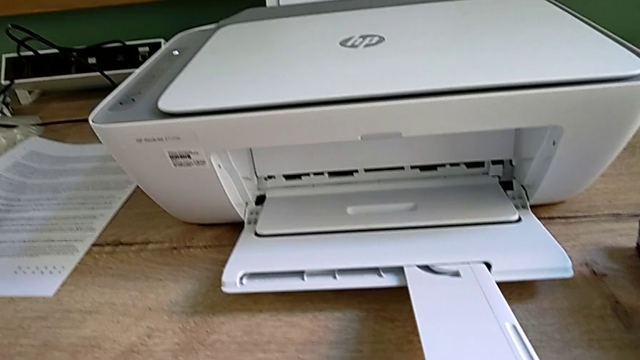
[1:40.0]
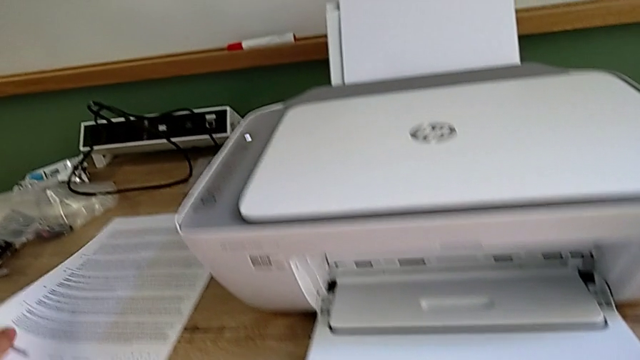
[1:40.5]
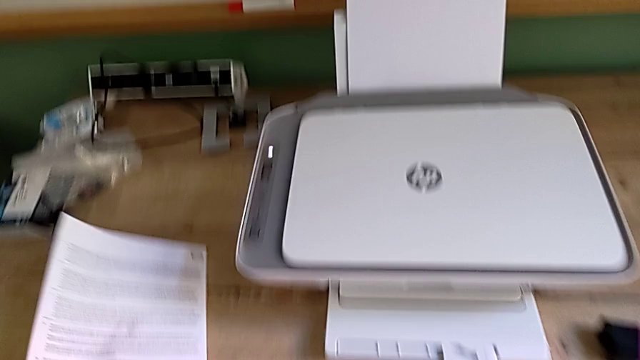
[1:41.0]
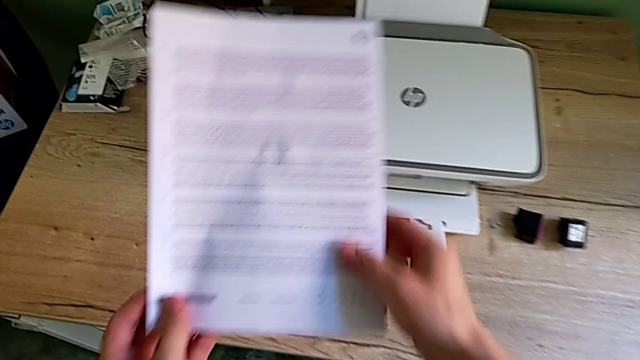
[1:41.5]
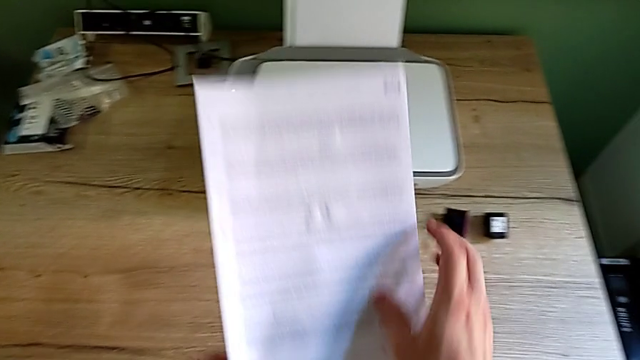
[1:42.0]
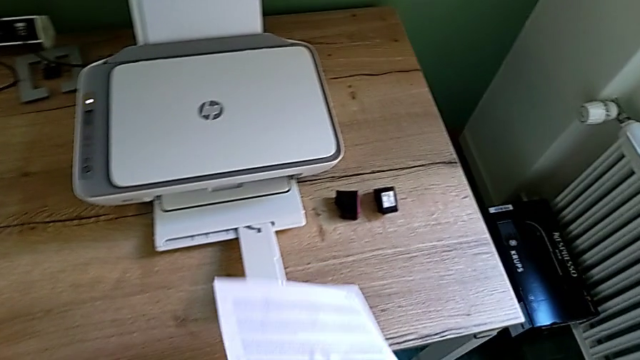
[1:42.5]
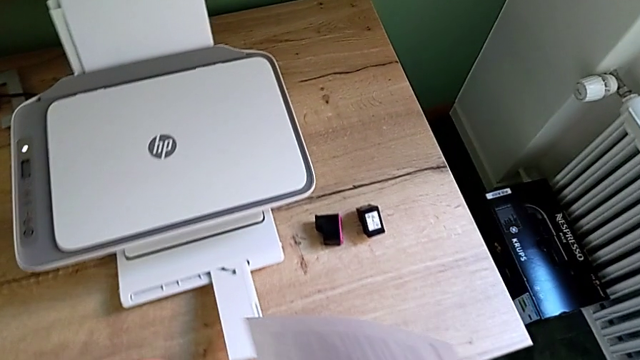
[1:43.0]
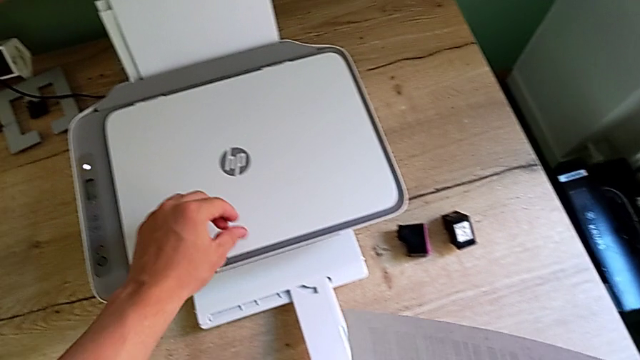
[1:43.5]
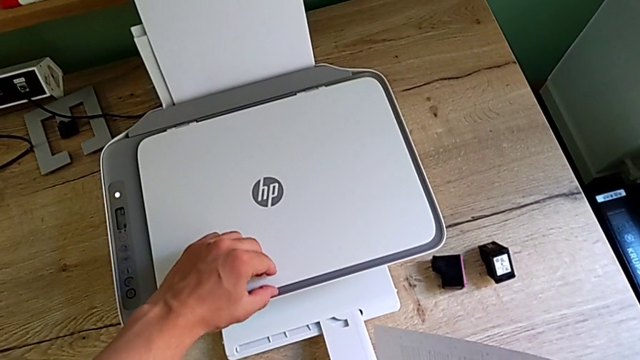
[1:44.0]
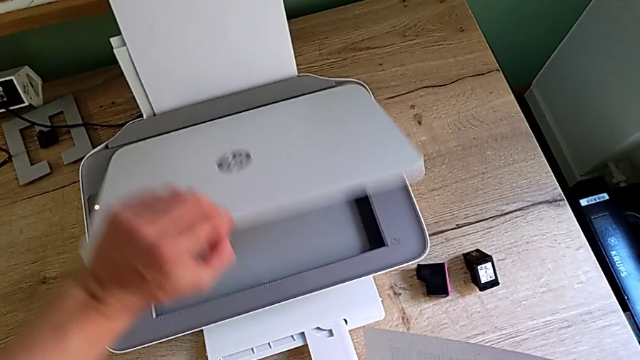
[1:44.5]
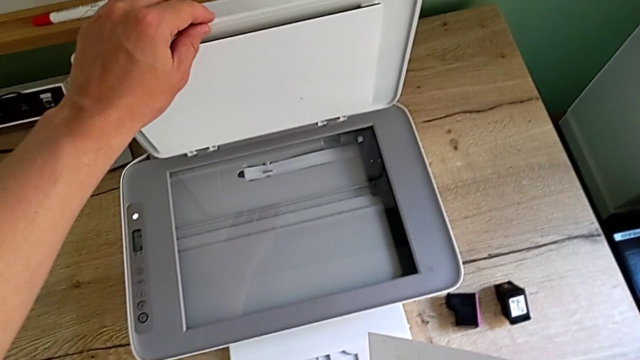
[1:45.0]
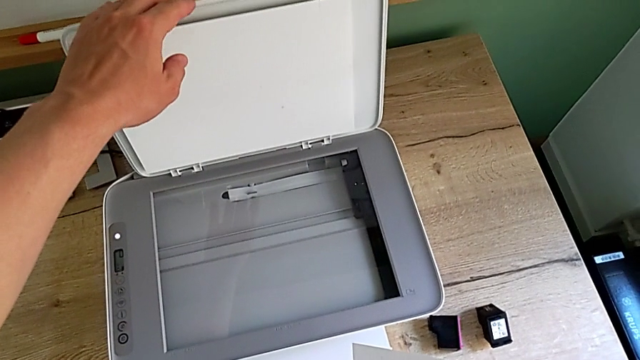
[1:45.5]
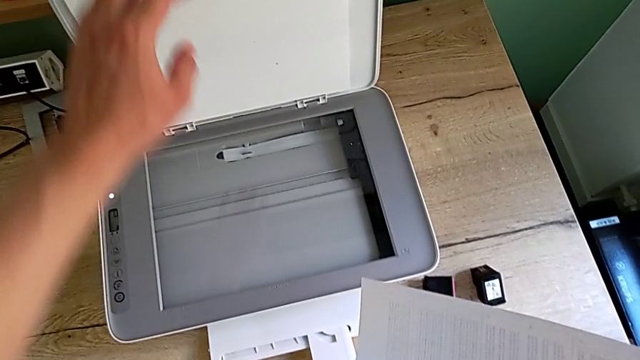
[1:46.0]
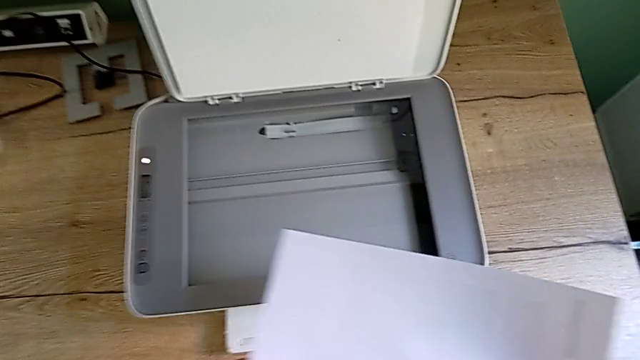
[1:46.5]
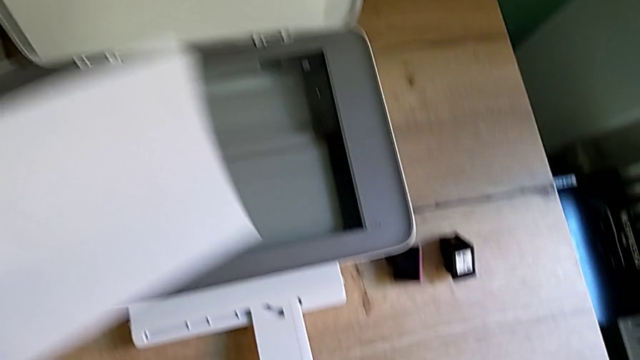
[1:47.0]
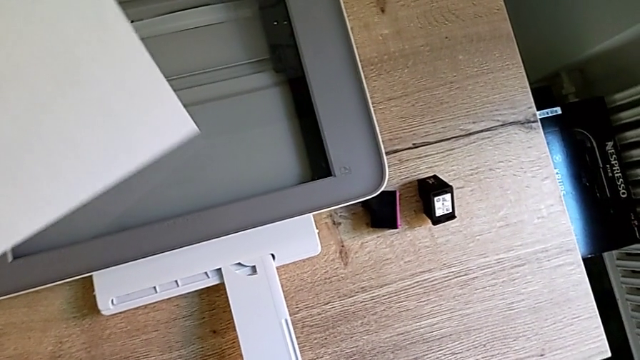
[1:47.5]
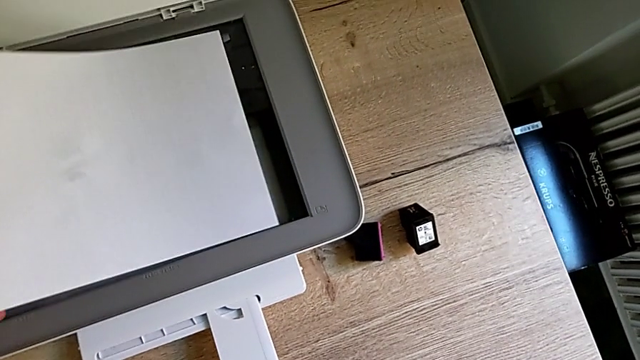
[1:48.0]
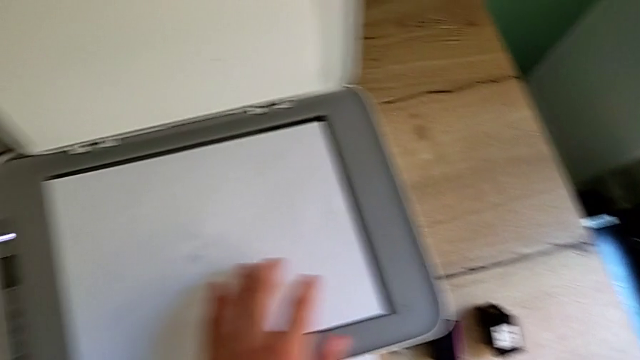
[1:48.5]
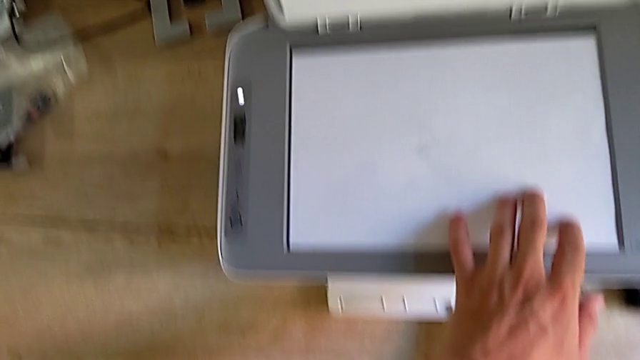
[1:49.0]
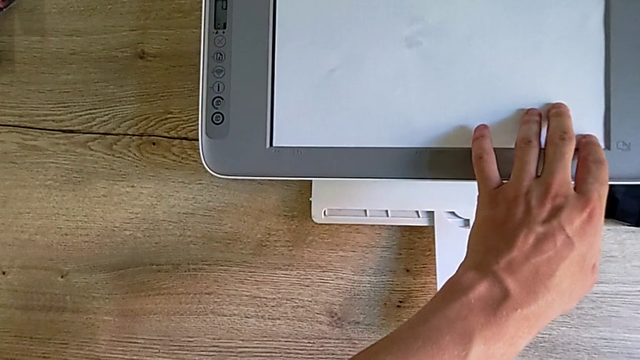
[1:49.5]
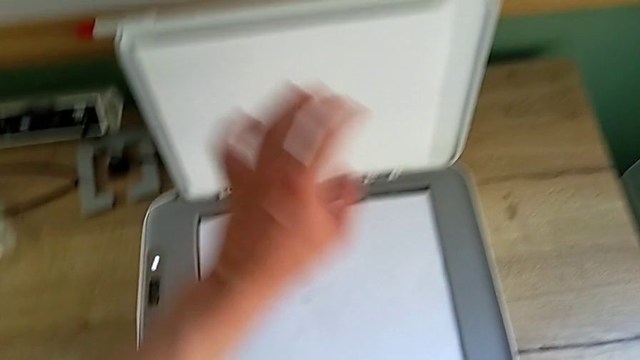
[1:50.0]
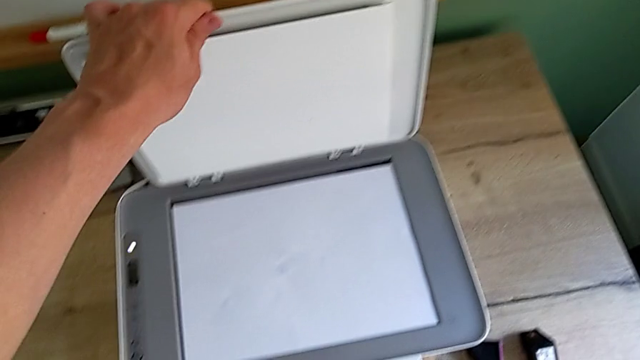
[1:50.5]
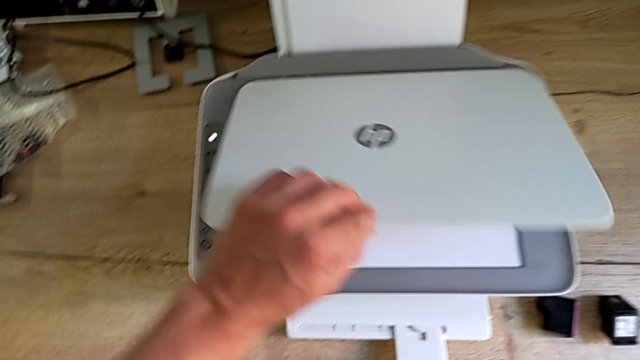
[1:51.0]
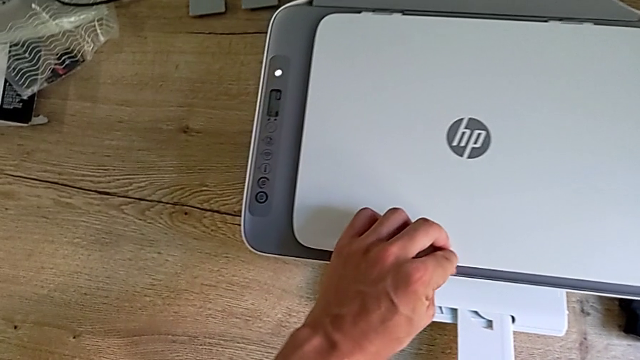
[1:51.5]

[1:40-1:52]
The camera wearer is making a black and white photocopy. They lift the paper stack, grab it, open the copy gate, place the paper stack and close the copy gate.

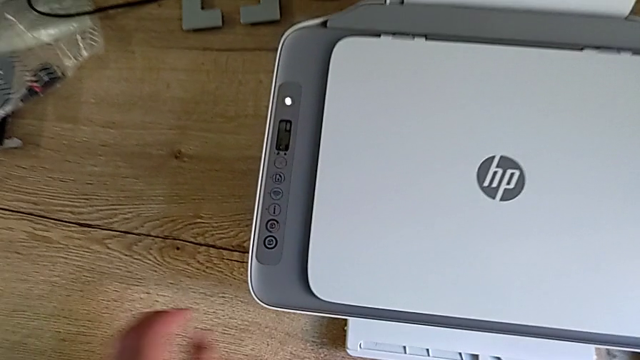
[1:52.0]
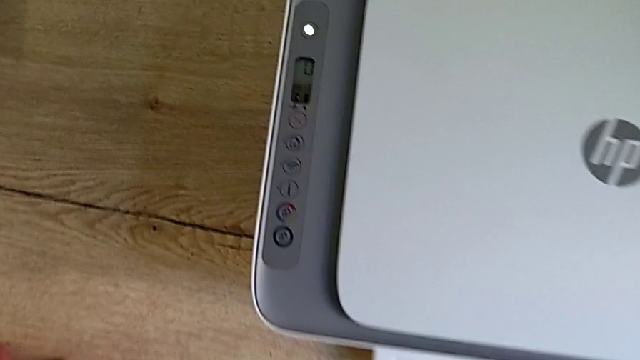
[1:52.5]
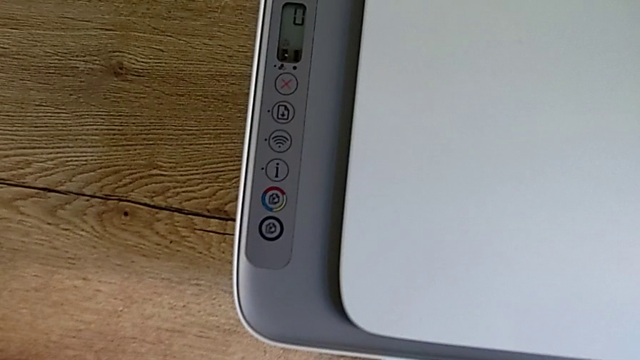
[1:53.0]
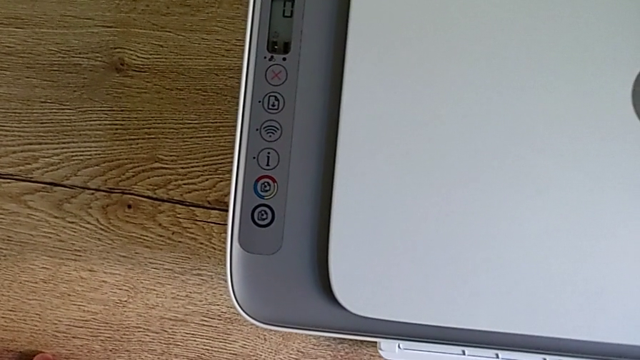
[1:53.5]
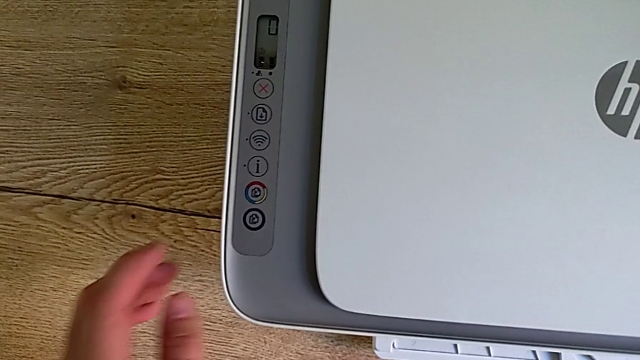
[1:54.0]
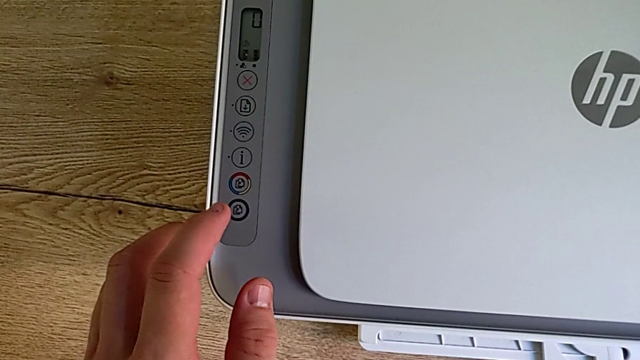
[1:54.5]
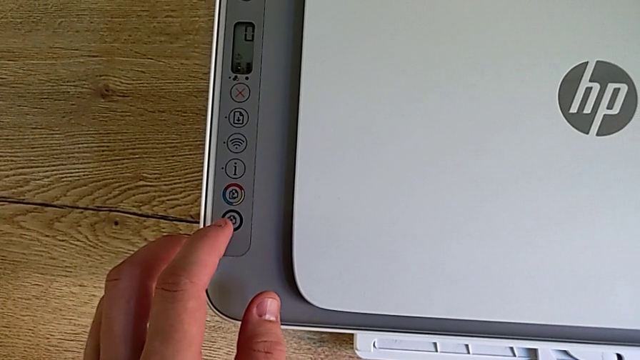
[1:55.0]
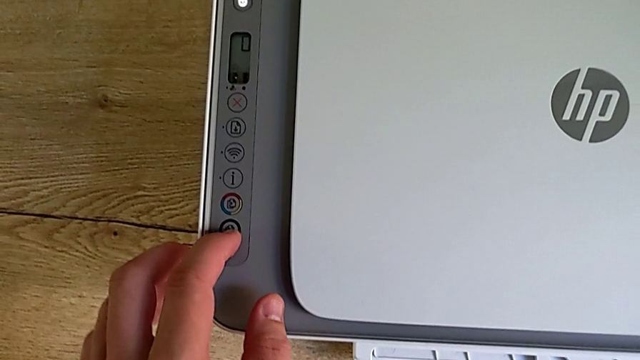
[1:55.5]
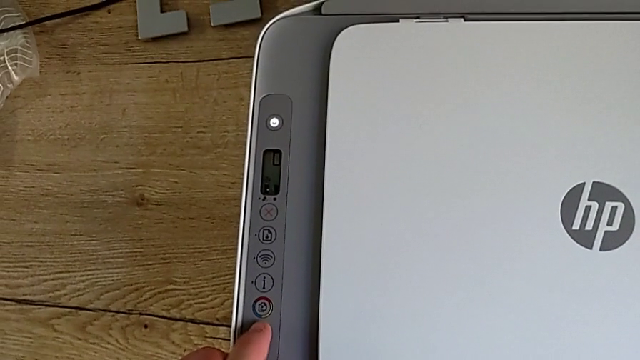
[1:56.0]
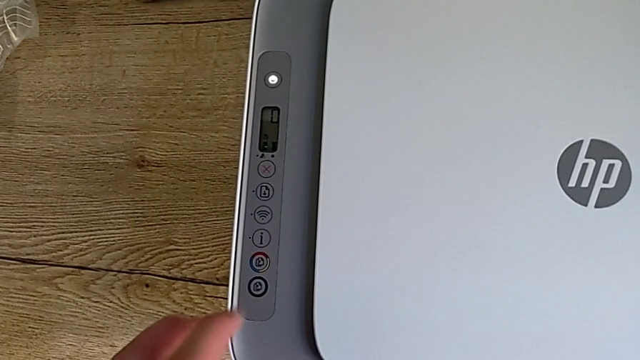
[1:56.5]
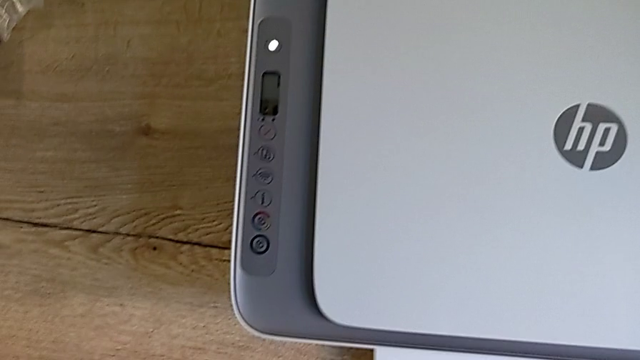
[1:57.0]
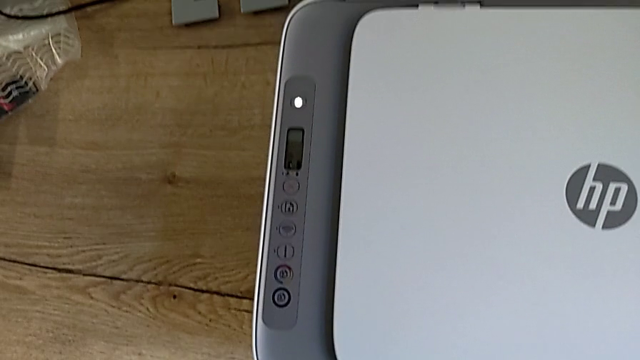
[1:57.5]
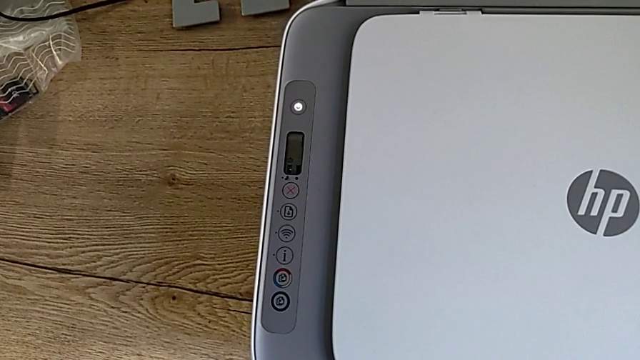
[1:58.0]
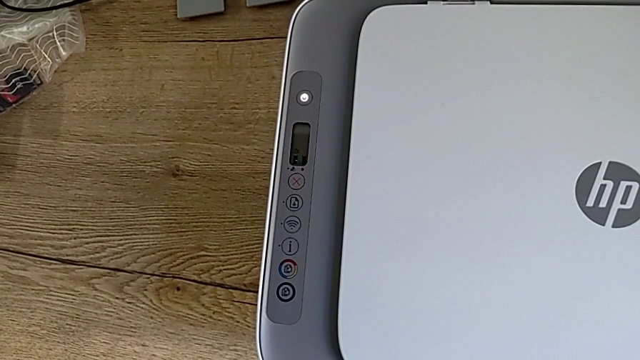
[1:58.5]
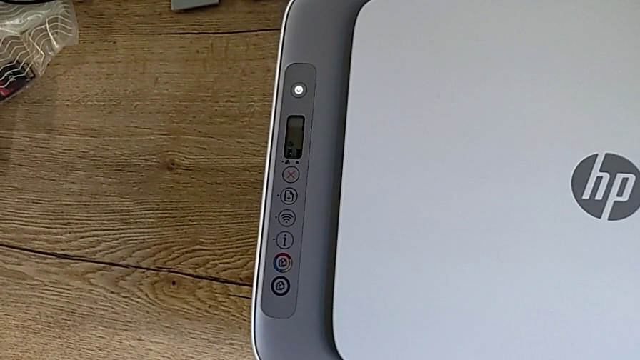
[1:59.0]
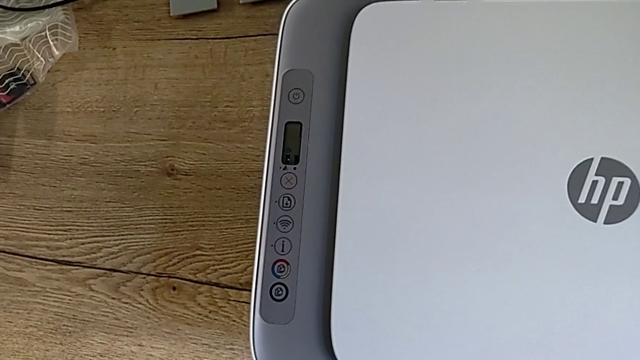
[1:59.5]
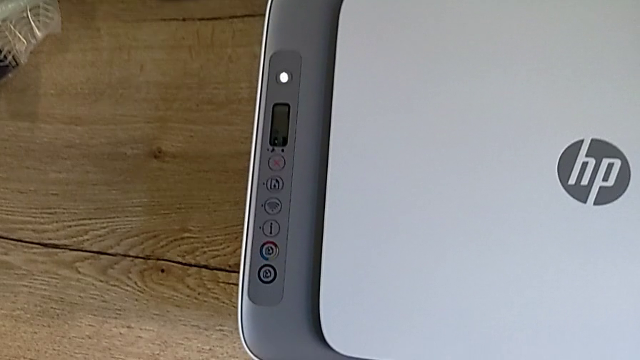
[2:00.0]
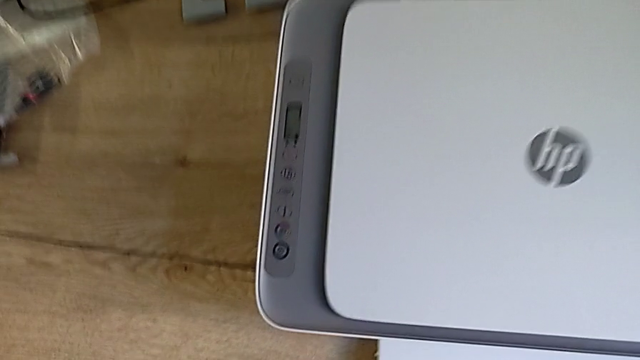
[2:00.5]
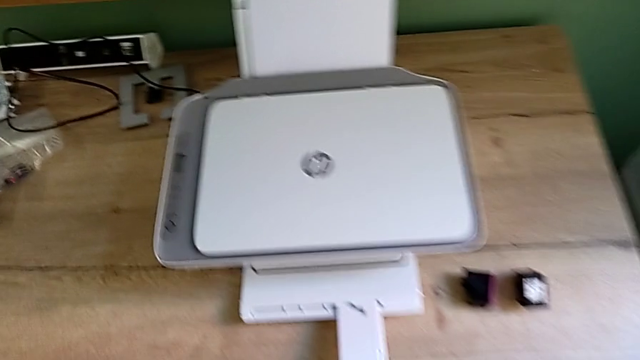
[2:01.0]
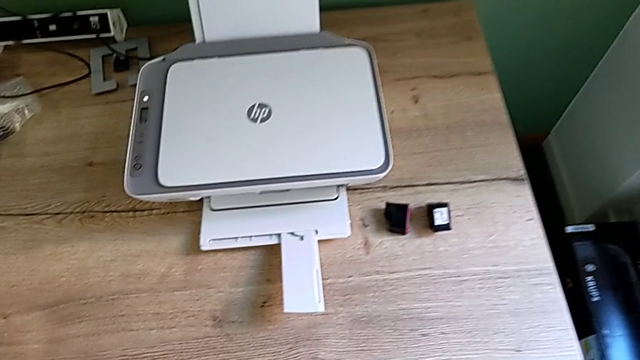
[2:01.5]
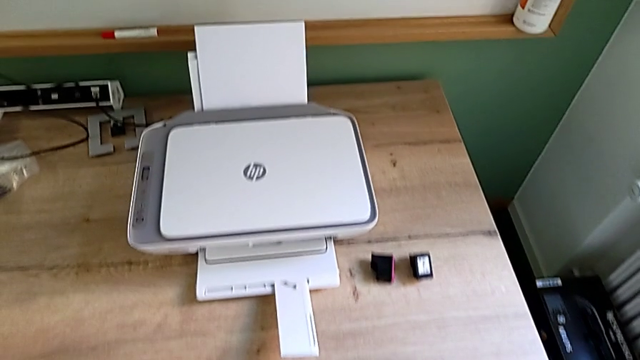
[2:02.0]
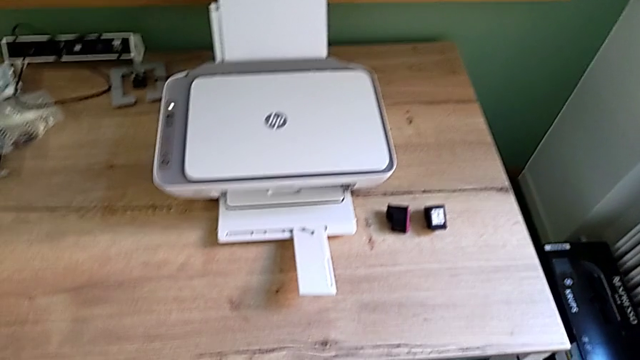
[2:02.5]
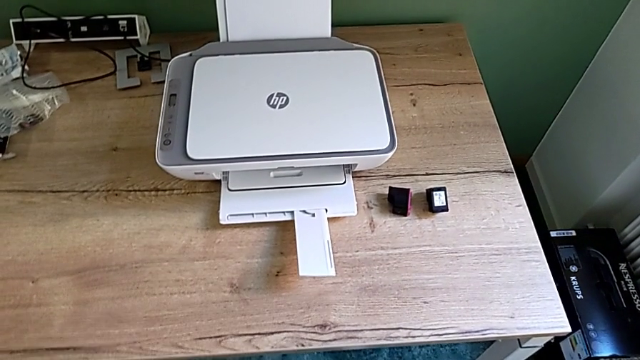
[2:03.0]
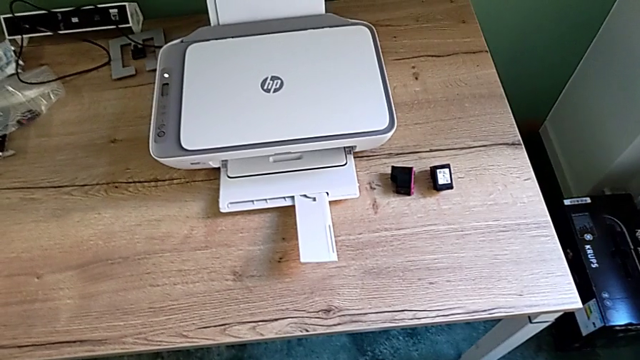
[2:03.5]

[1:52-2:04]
The camera wearer is making a black and white photocopy. They press the black button and withdraw the printer.
